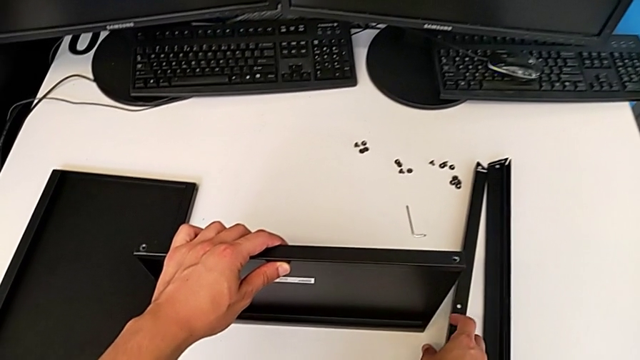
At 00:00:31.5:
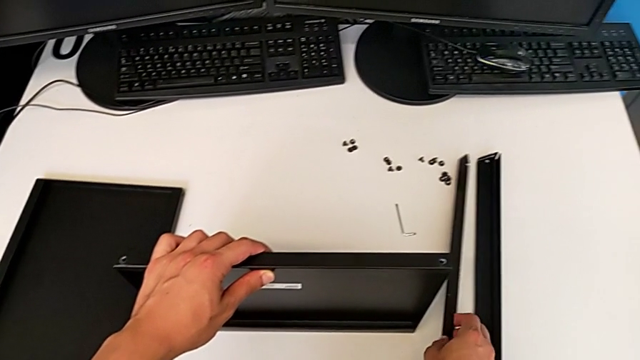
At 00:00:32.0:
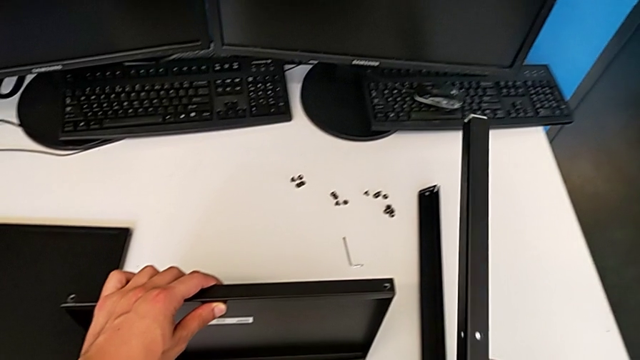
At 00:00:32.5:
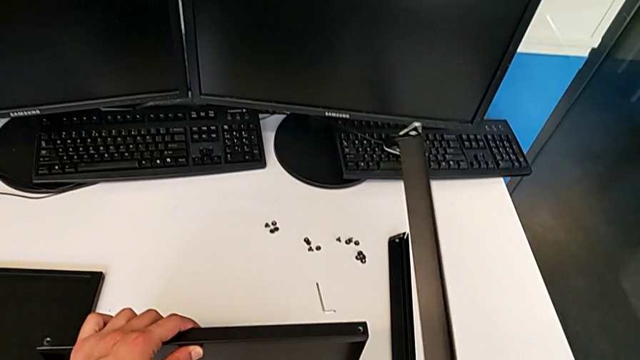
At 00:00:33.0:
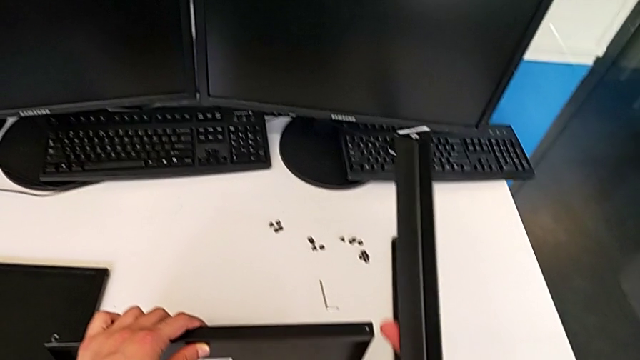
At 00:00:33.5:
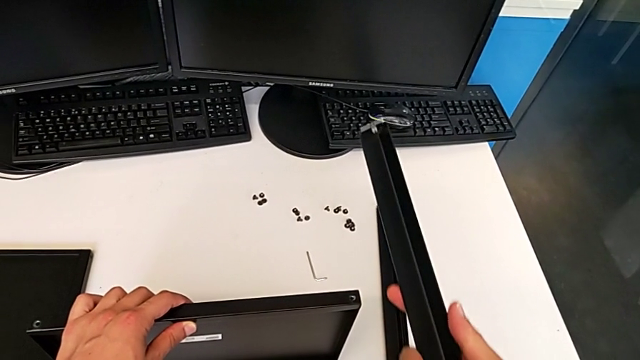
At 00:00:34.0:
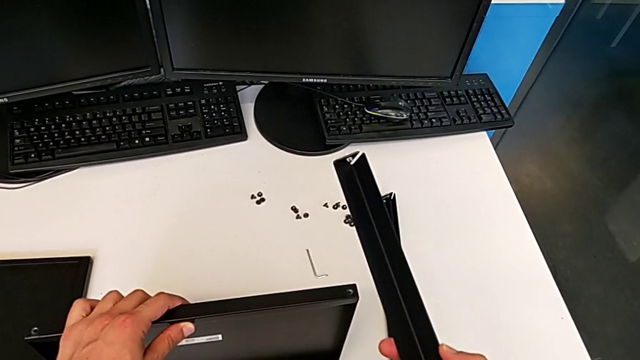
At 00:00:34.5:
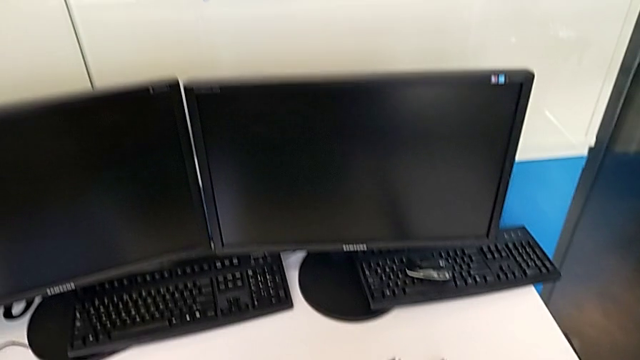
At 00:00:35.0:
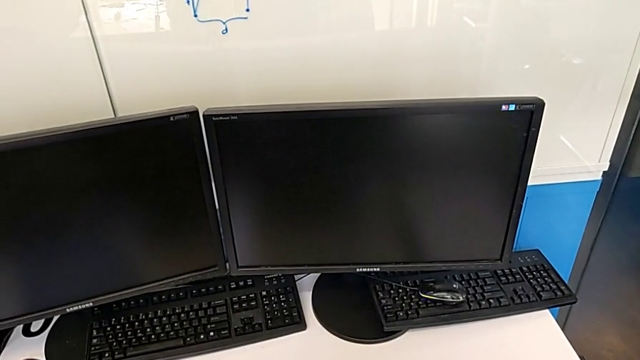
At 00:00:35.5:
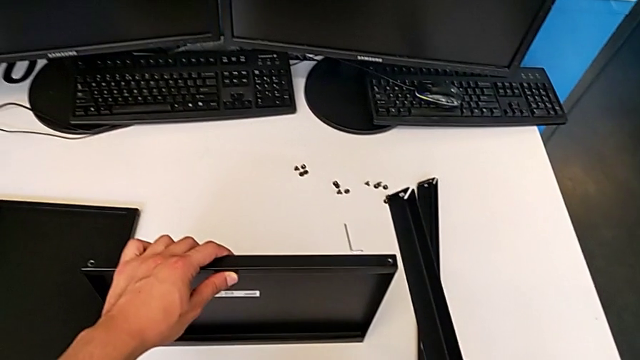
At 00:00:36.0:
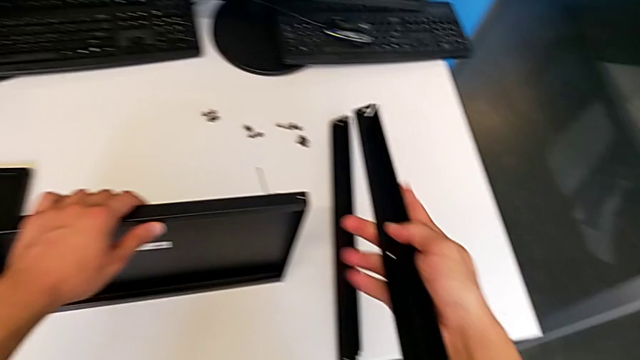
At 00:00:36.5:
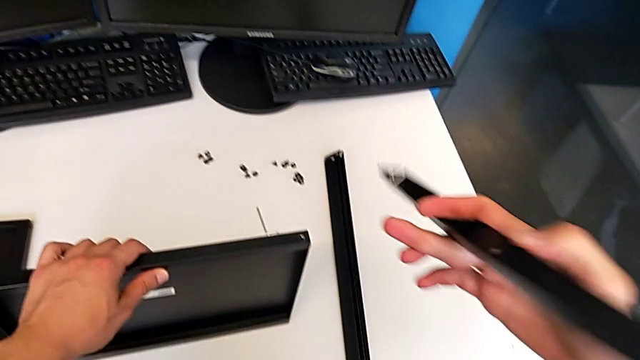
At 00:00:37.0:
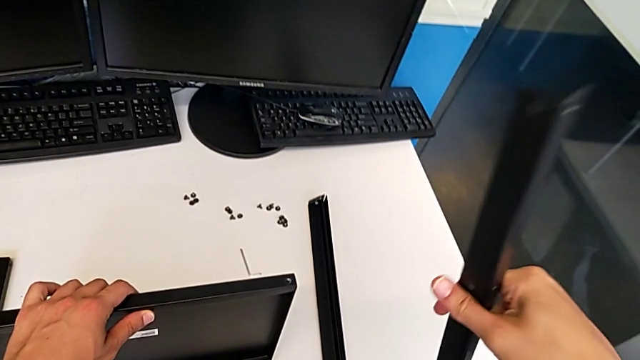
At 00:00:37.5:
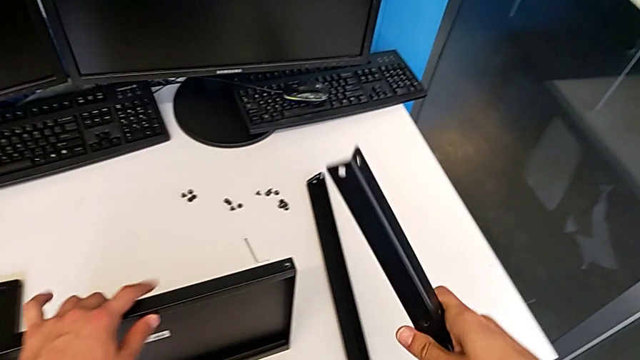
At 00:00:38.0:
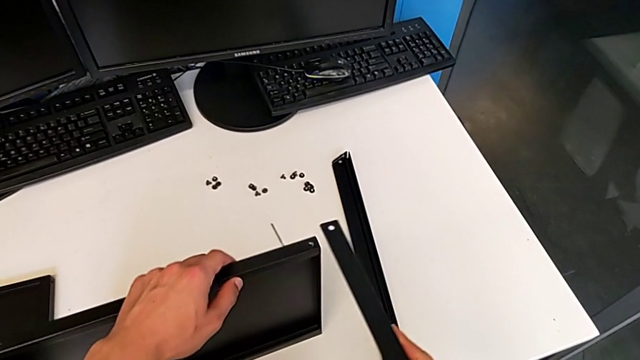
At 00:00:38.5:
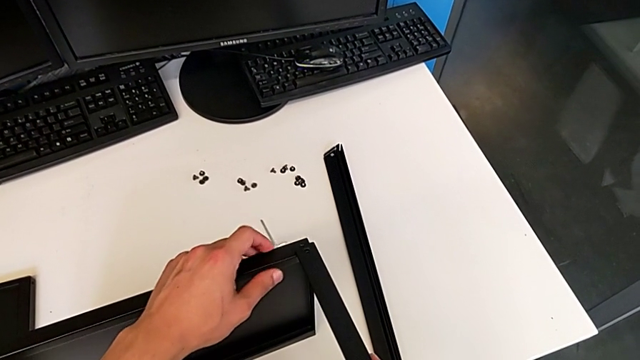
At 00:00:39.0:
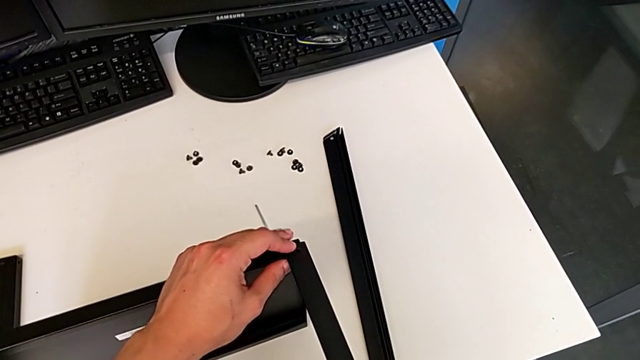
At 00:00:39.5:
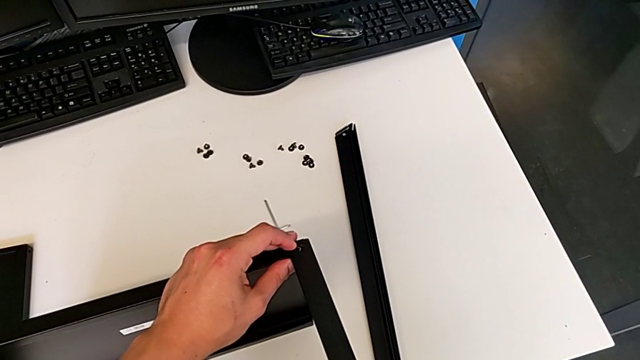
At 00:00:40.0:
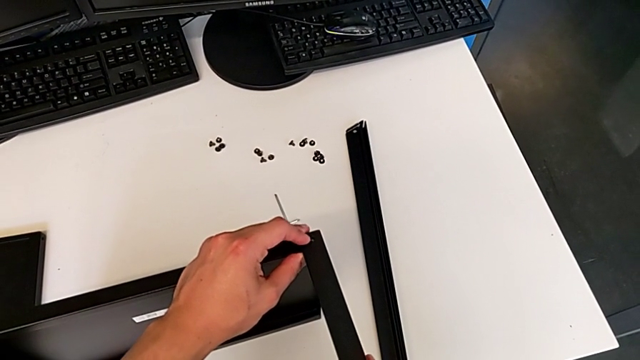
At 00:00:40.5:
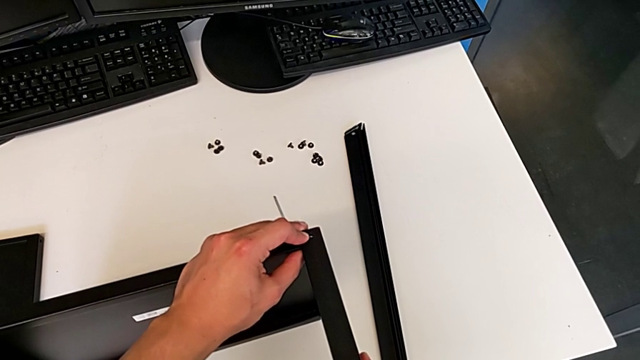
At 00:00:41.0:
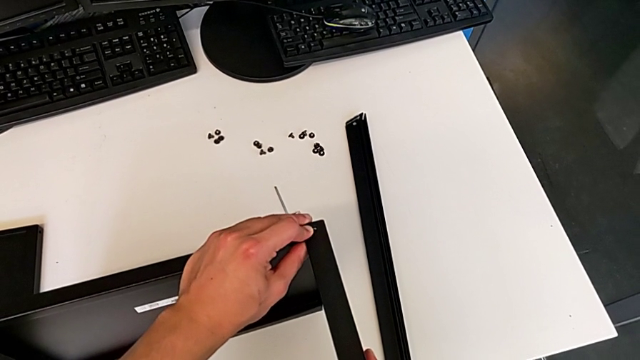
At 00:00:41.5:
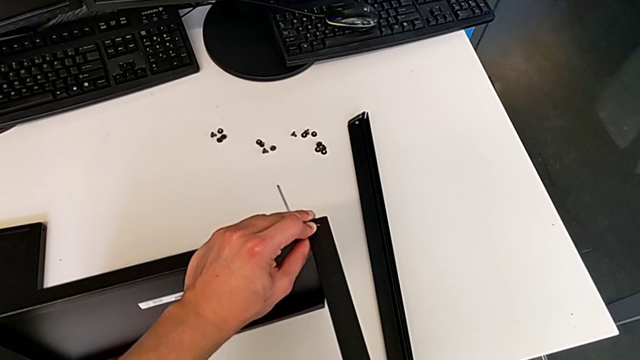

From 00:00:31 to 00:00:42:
The camera wearer is assembling the first leg of the shelf. They grab the first leg, flip the leg and wrongly approach it.

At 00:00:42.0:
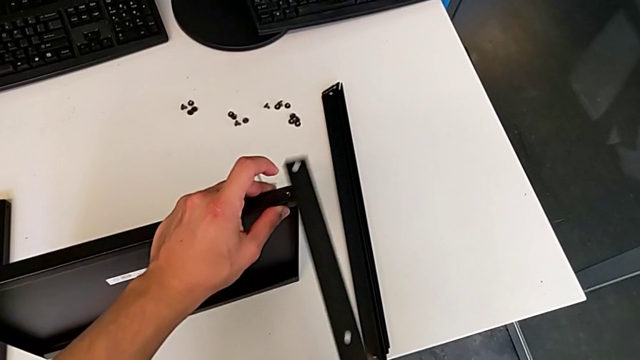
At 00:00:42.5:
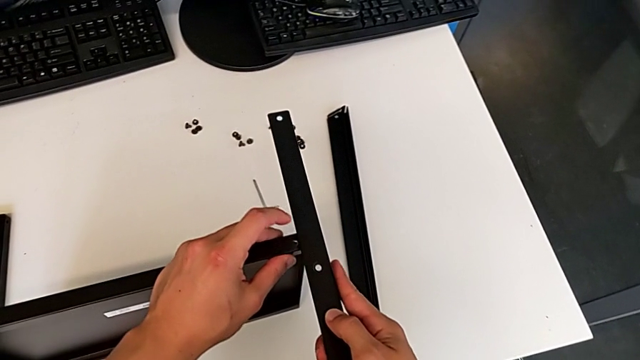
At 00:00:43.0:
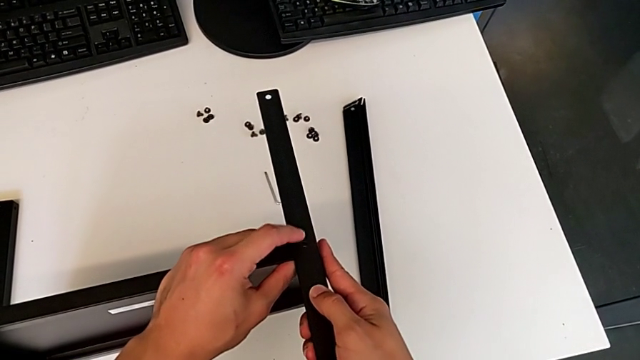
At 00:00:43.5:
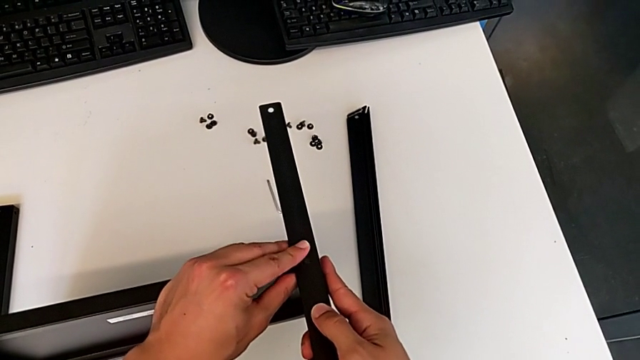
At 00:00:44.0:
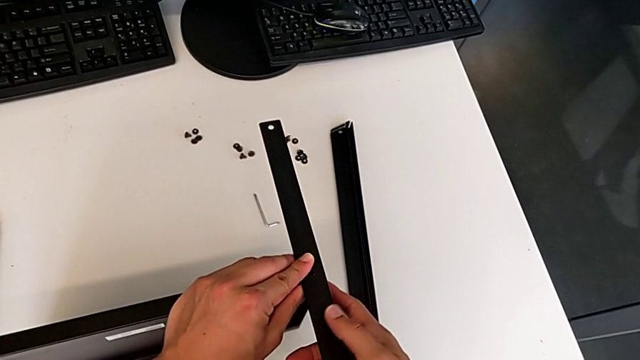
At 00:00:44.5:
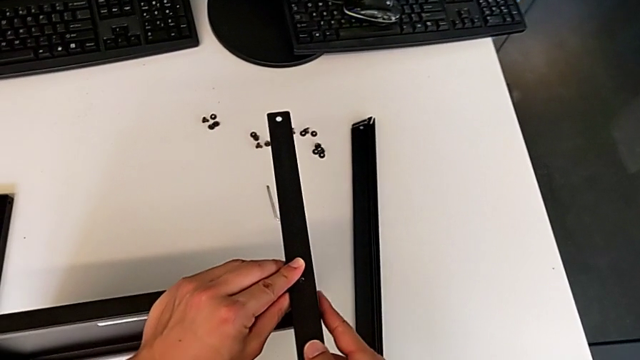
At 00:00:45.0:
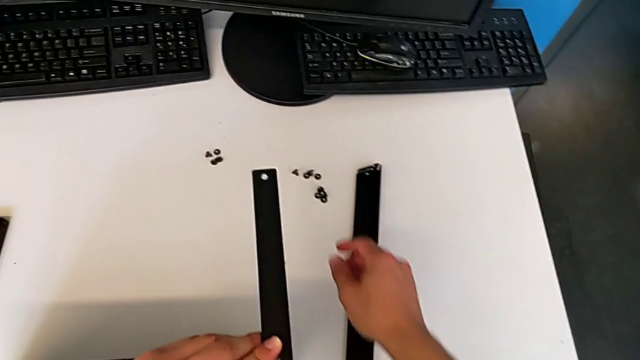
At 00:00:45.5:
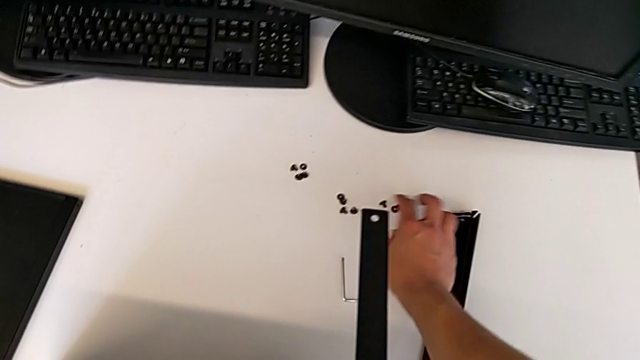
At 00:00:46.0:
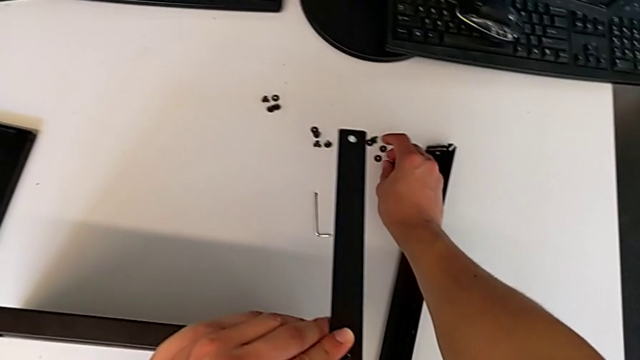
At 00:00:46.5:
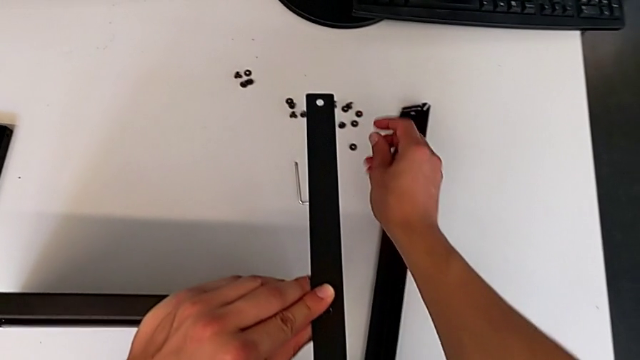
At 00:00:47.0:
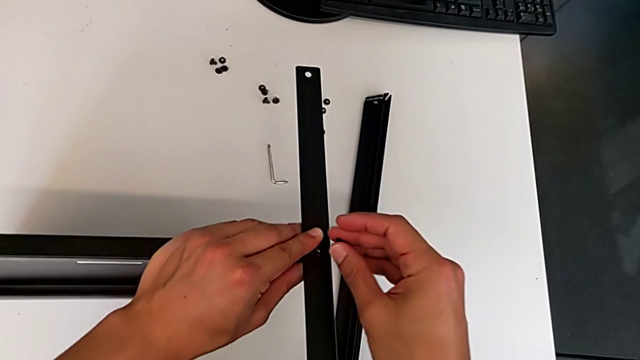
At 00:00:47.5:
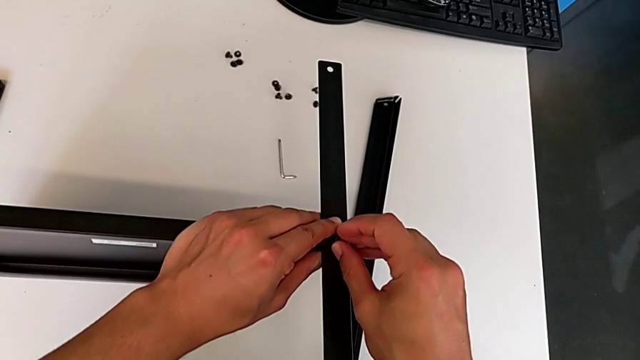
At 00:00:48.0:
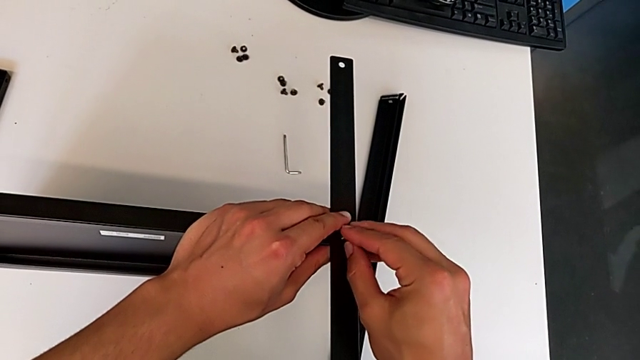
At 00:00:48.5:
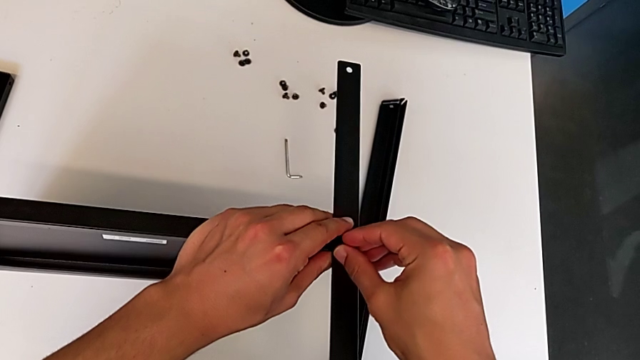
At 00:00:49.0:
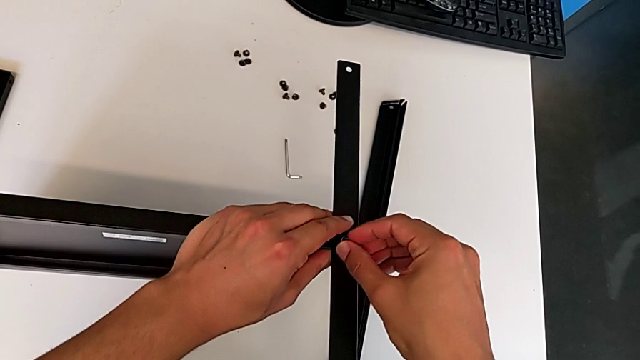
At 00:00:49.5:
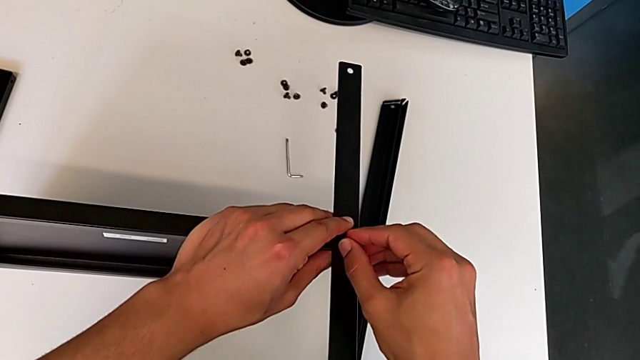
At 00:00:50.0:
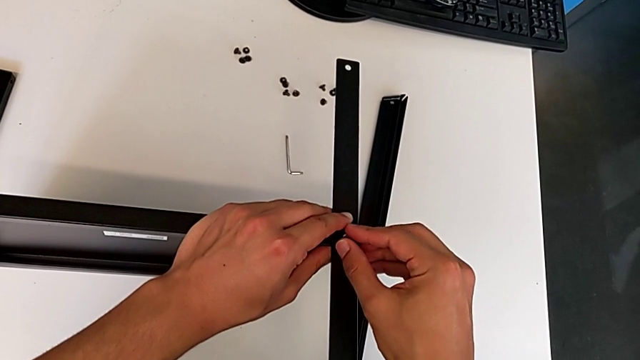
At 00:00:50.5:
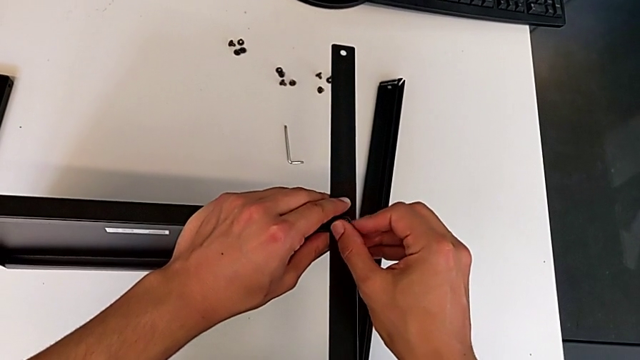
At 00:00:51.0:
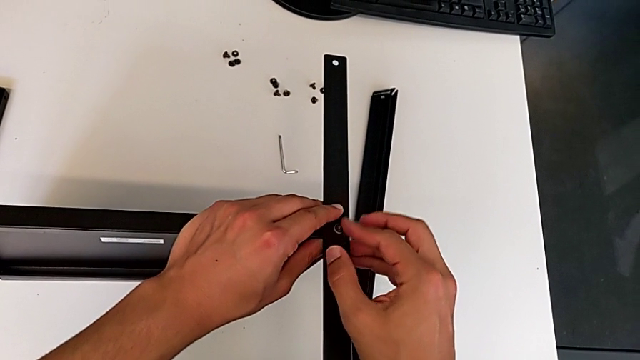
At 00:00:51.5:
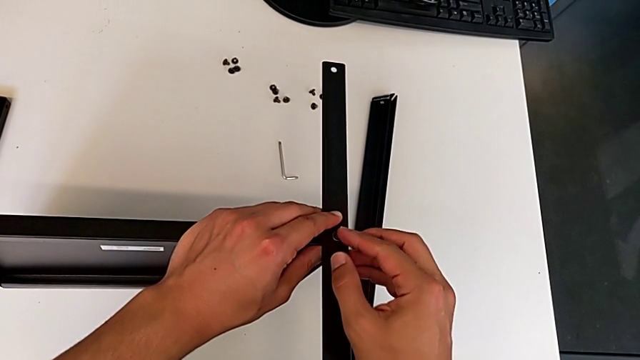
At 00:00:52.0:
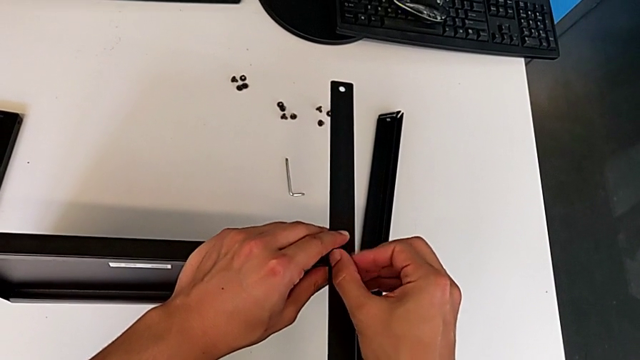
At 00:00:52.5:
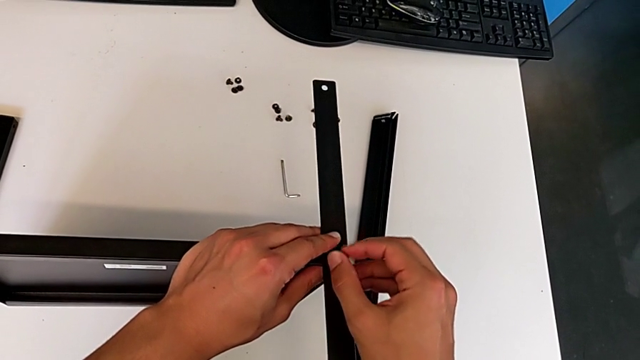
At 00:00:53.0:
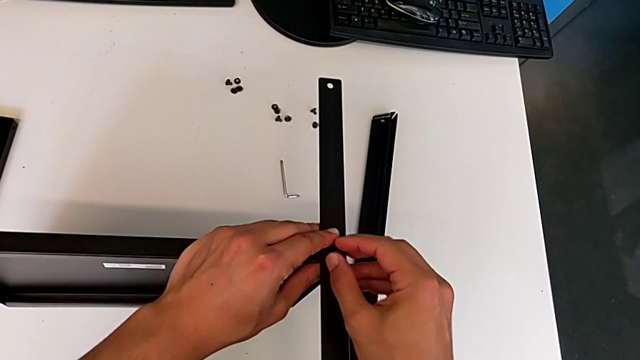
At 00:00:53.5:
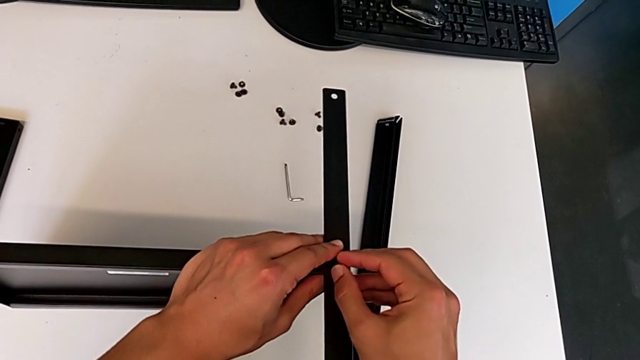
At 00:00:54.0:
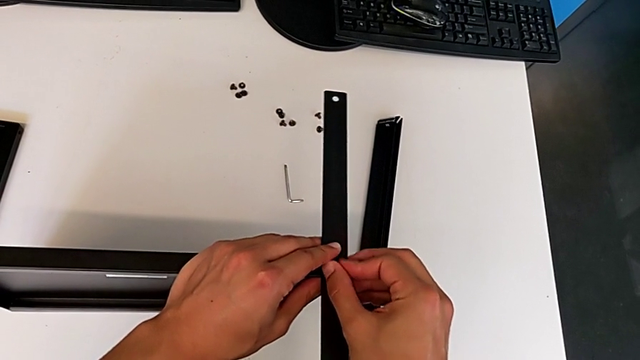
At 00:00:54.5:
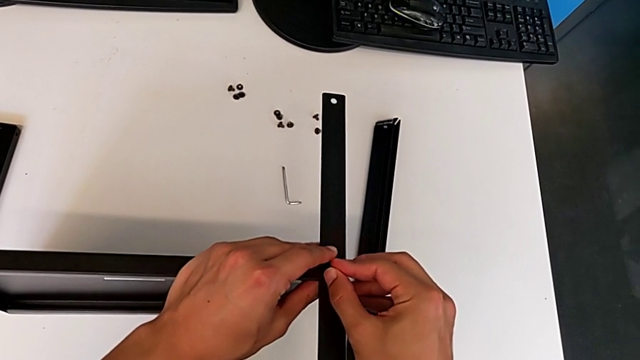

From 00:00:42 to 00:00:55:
The camera wearer is assembling the first leg of the shelf. They align the leg, grab the first hex socket head, insert it and begin to screw it.
